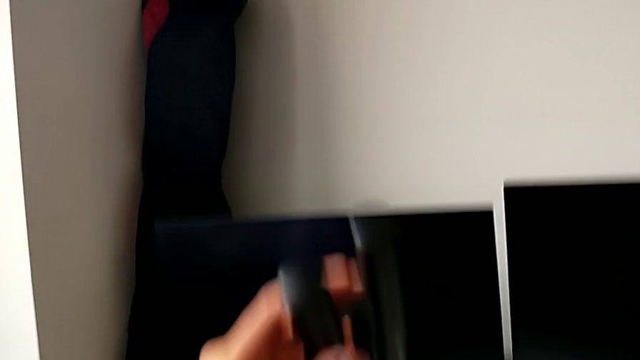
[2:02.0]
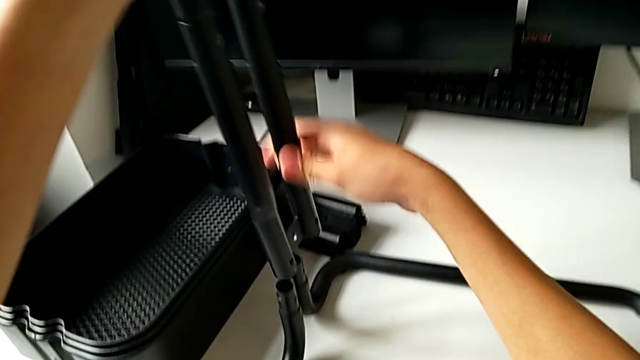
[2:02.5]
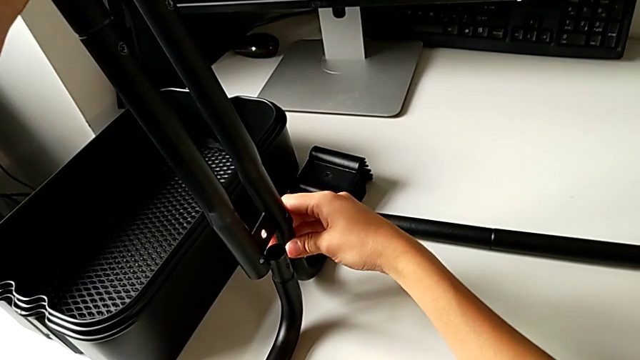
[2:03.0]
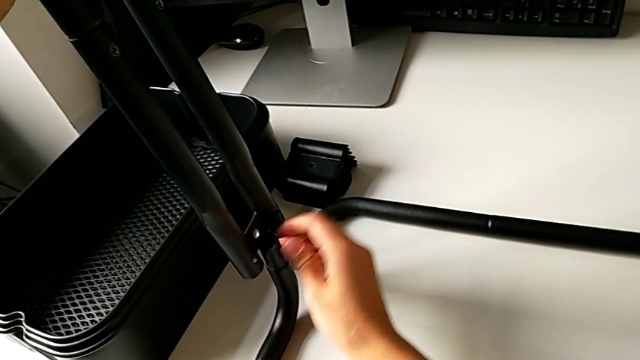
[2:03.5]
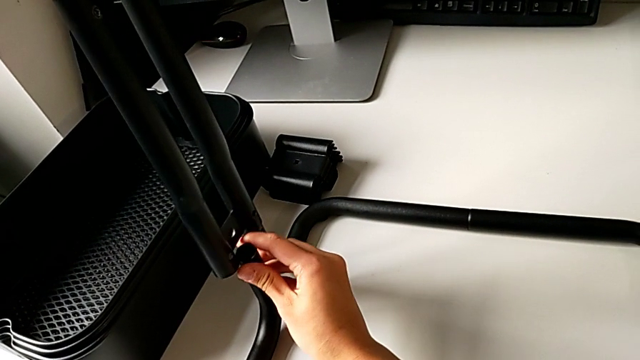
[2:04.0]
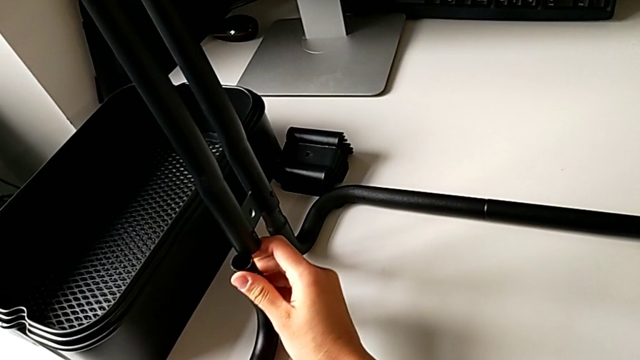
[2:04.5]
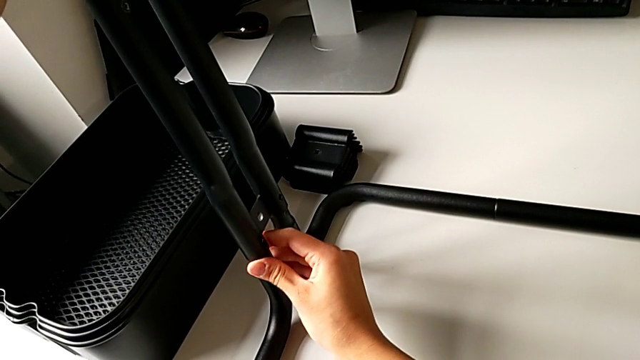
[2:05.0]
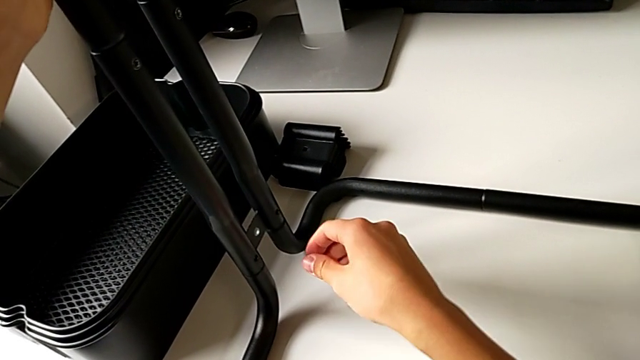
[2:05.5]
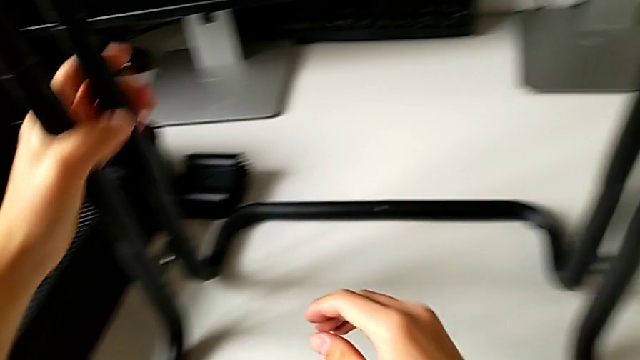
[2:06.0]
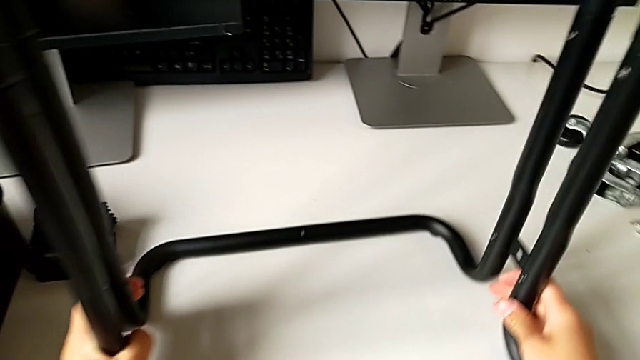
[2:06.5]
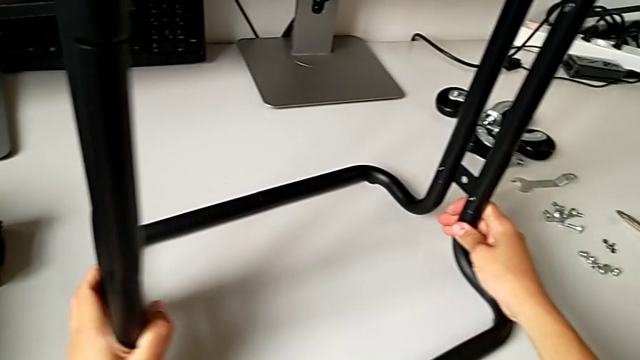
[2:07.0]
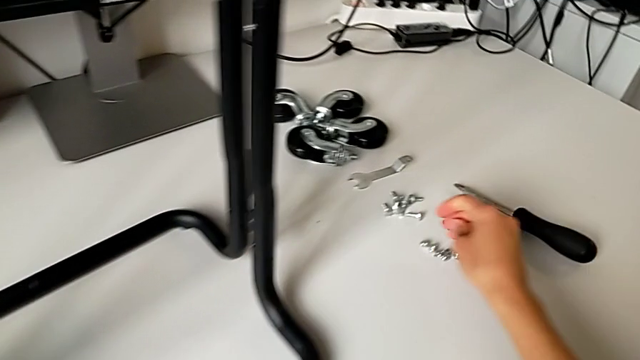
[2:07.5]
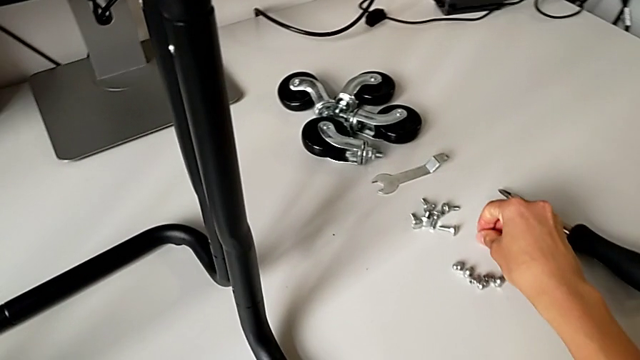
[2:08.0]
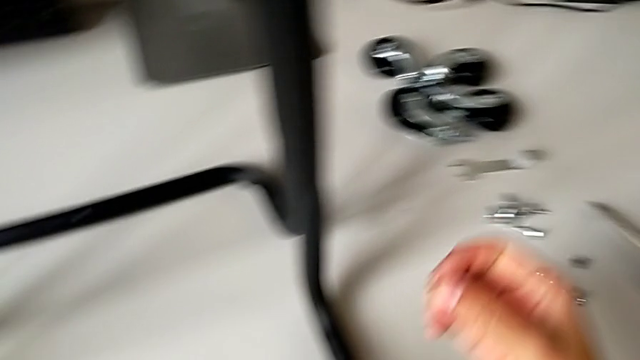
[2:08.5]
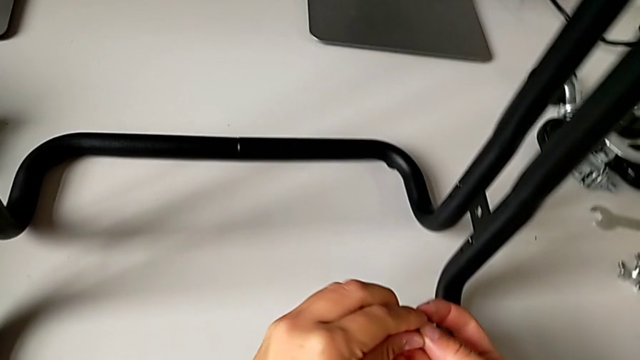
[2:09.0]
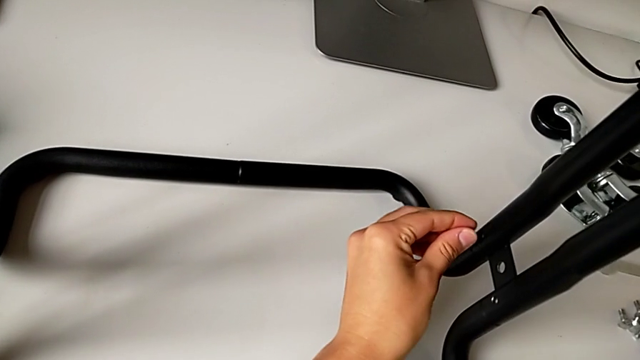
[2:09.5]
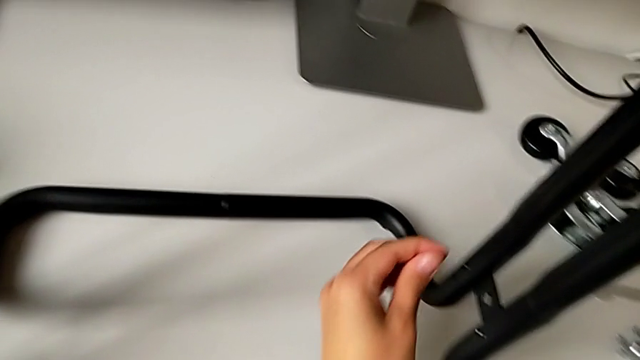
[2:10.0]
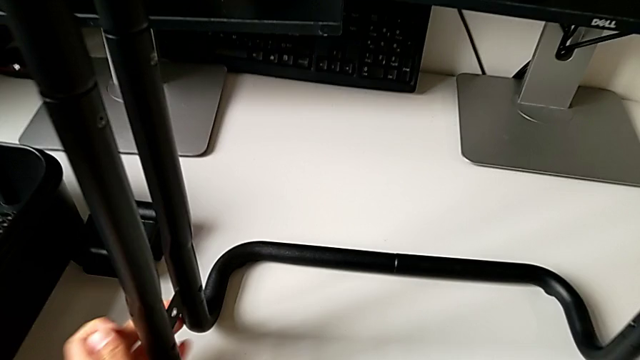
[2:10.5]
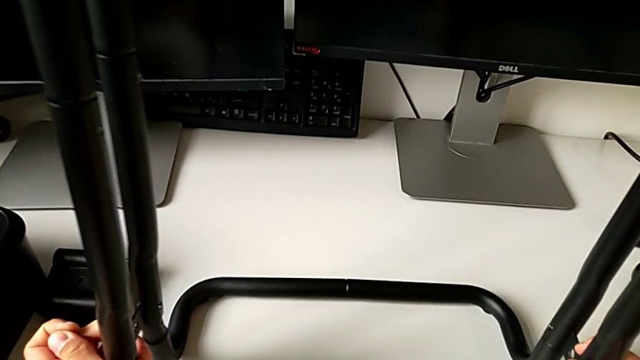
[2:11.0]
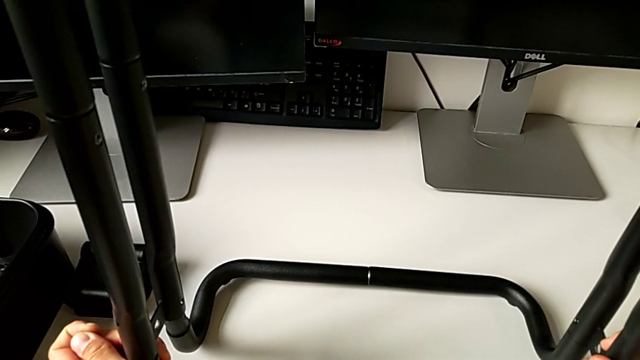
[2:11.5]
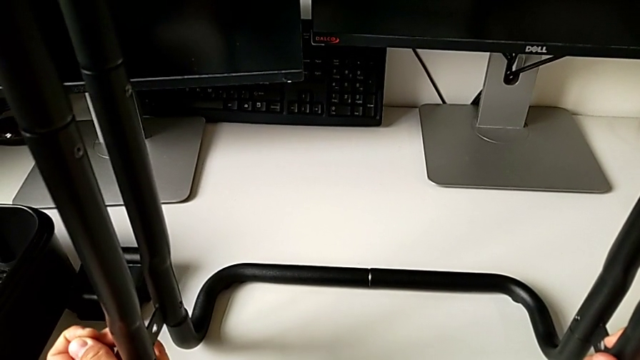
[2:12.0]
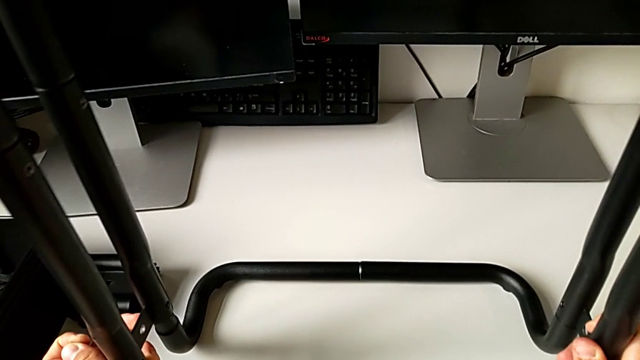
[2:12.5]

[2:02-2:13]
The camera wearer is assembling the side bar into the base frame. They keep placing the second leg, slide the black frame, grab the first screw and place the leg.

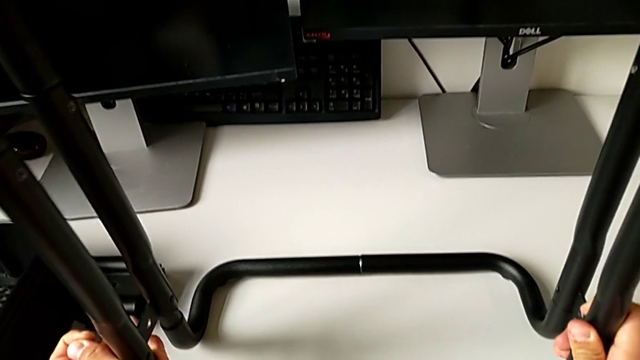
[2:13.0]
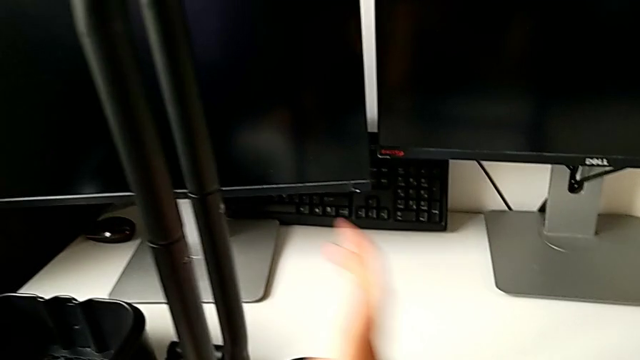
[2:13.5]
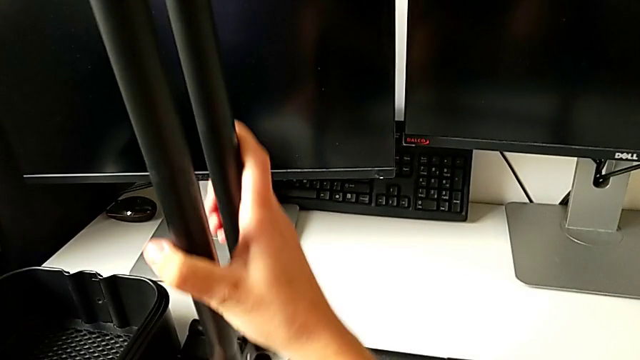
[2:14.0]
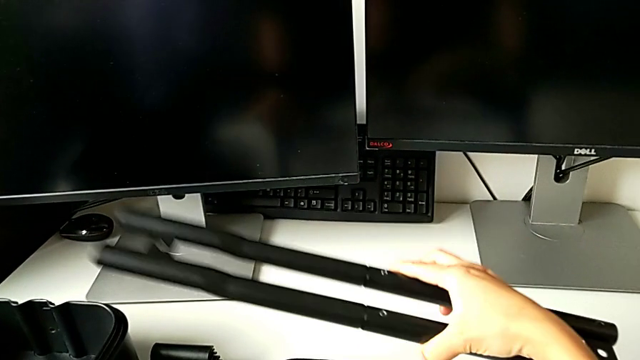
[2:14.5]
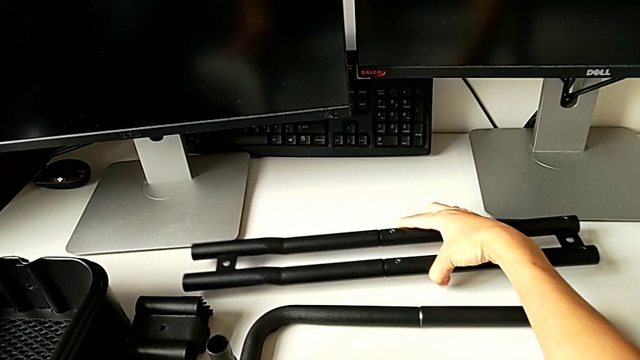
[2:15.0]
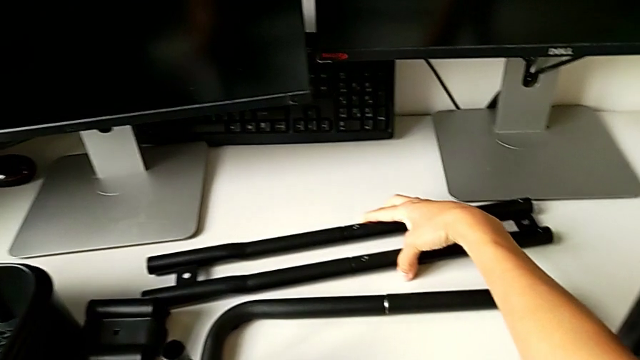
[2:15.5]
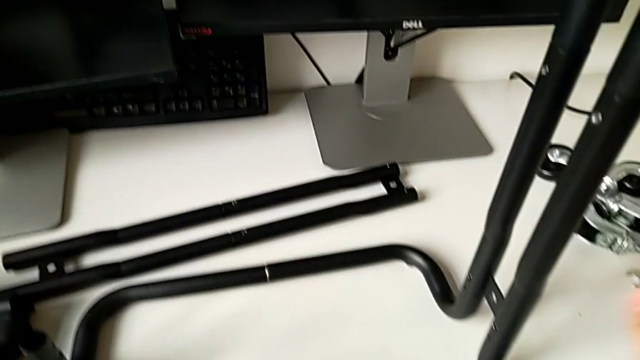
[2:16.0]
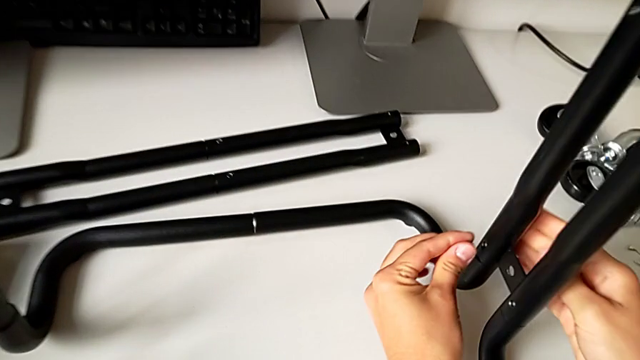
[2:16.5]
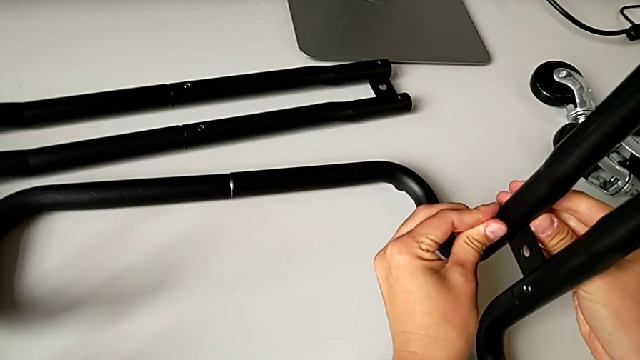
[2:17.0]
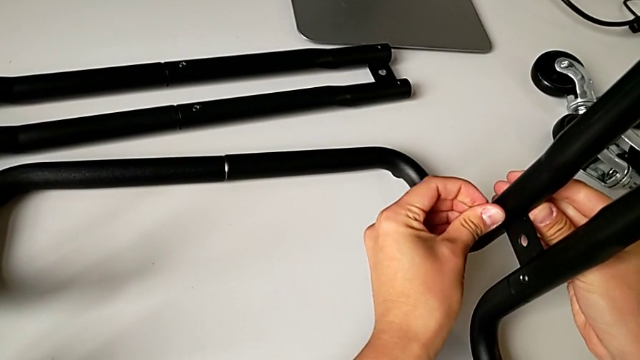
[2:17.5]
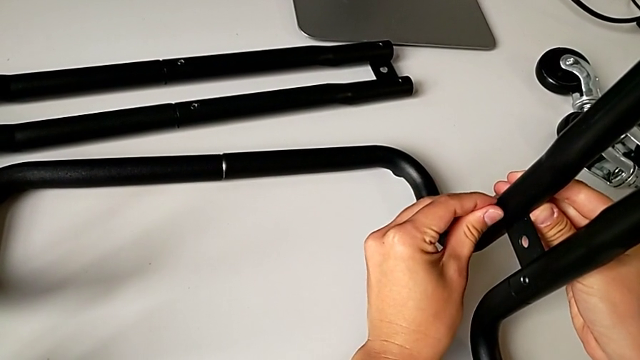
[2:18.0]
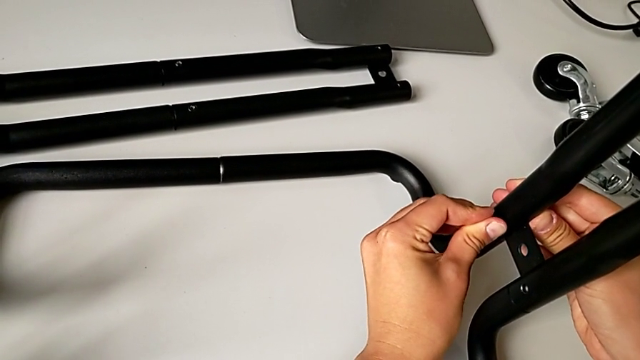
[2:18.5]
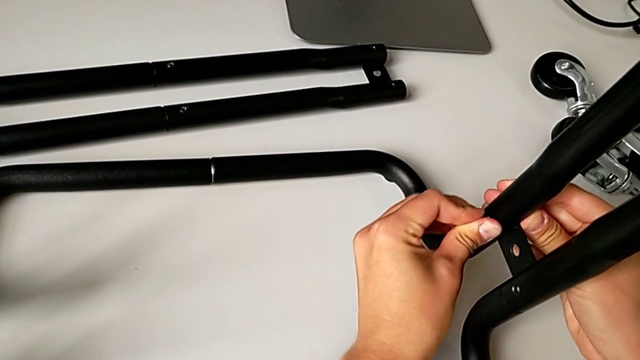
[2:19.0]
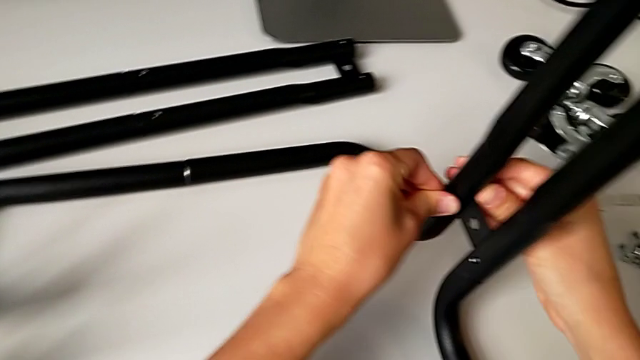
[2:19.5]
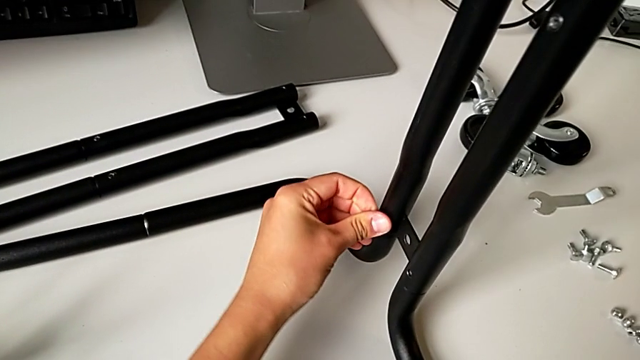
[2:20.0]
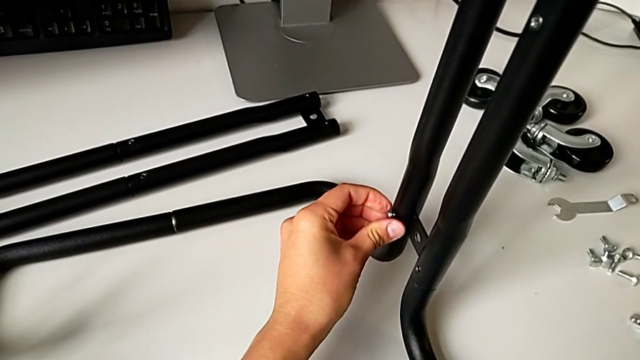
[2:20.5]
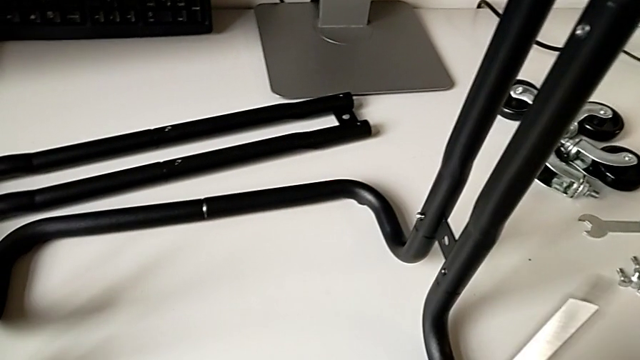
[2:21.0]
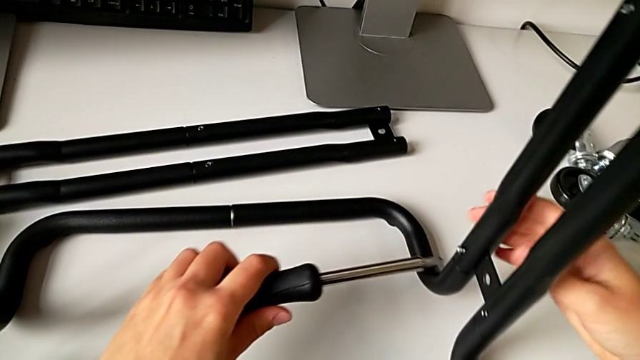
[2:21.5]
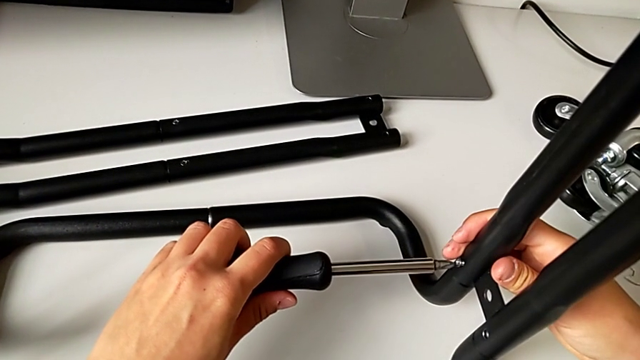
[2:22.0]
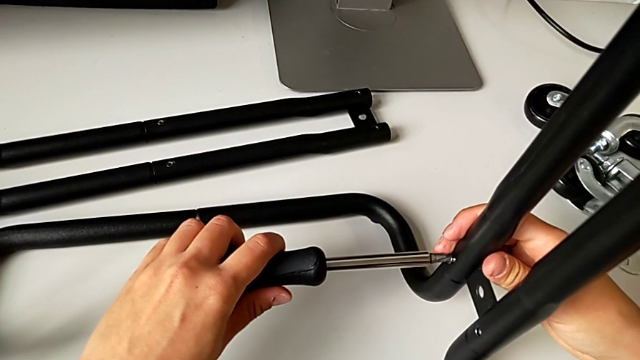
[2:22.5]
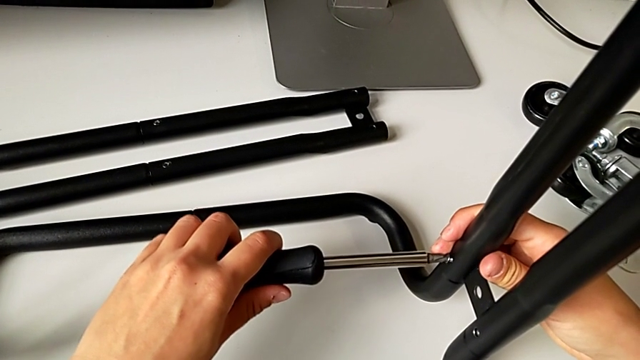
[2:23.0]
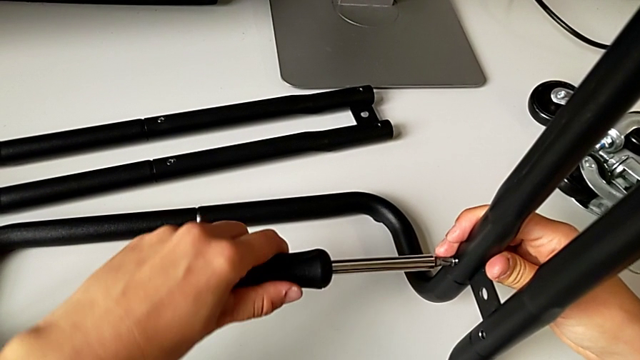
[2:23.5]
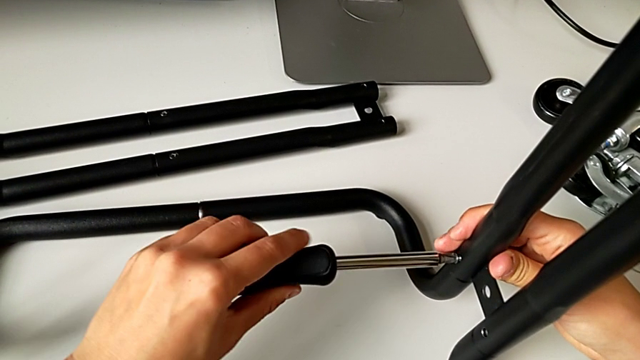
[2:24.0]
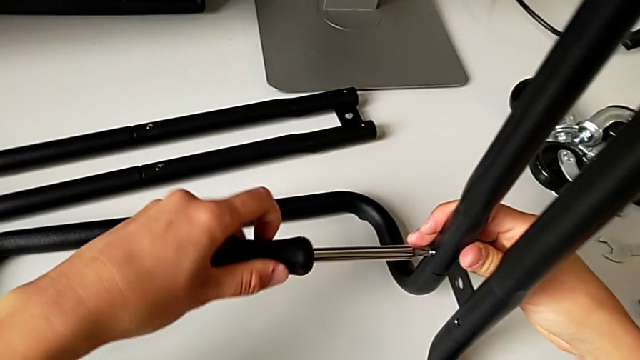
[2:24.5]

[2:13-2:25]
The camera wearer is assembling the side bar into the base frame. They disassemble the second leg, place the leg, place the first screw, place the black screwdriver and begin to screw the first screw.
